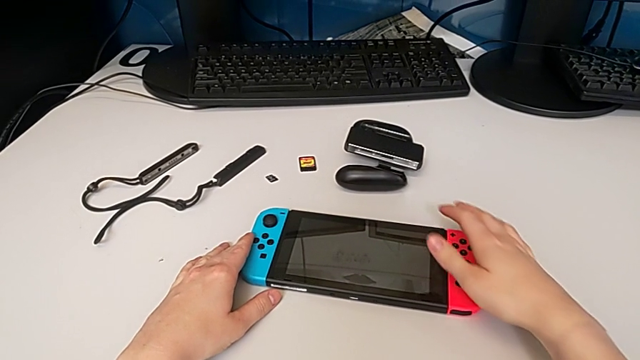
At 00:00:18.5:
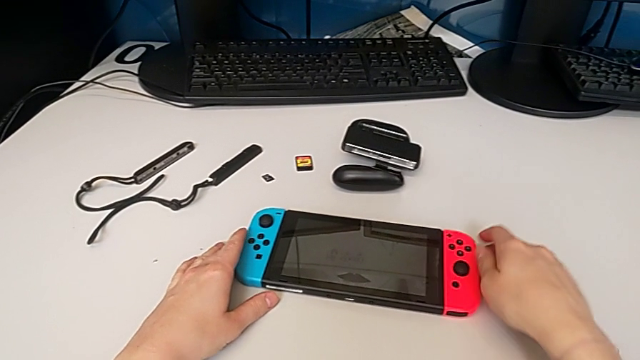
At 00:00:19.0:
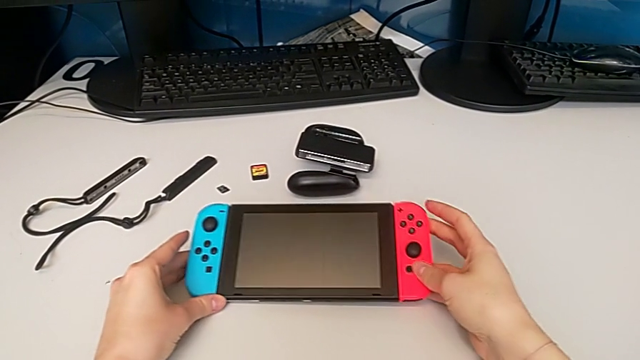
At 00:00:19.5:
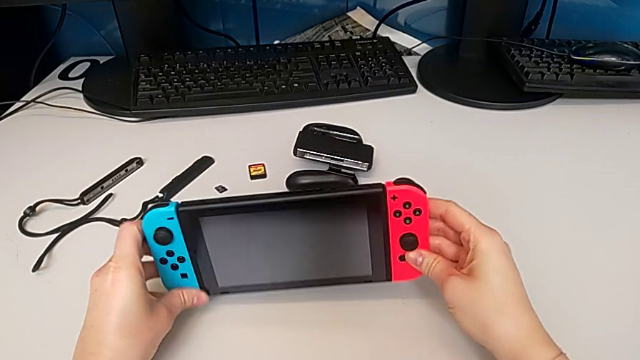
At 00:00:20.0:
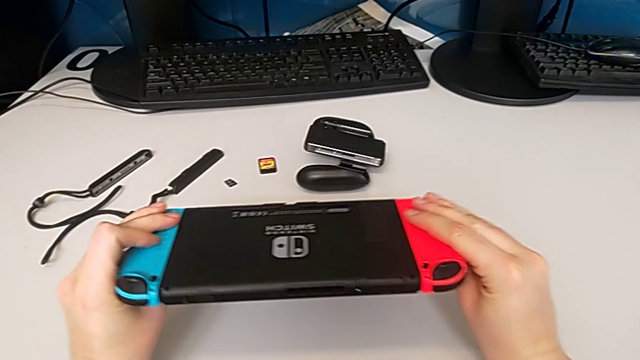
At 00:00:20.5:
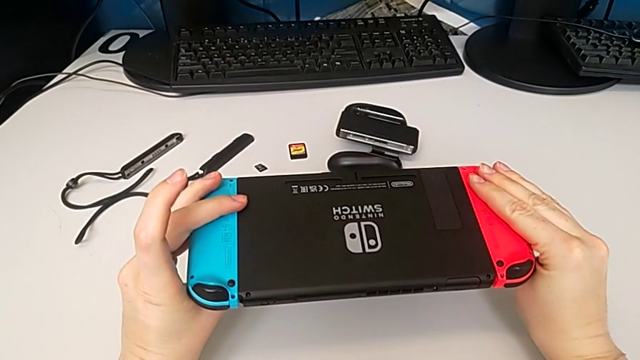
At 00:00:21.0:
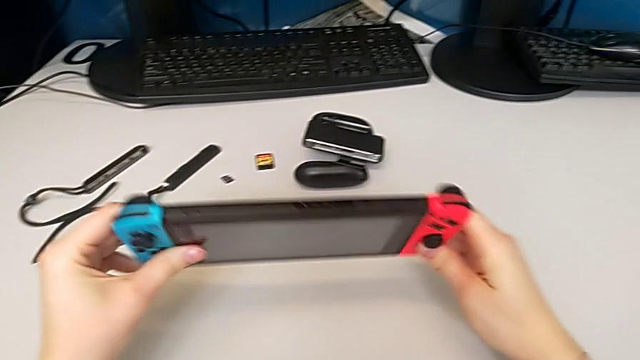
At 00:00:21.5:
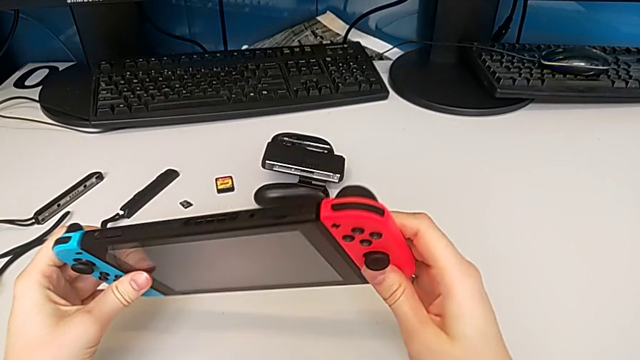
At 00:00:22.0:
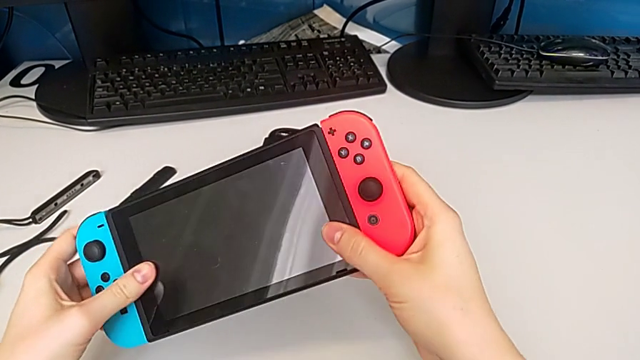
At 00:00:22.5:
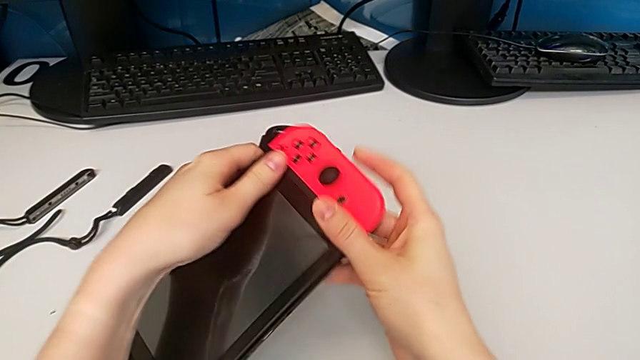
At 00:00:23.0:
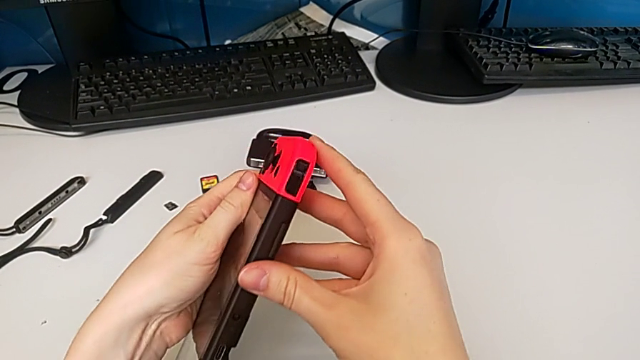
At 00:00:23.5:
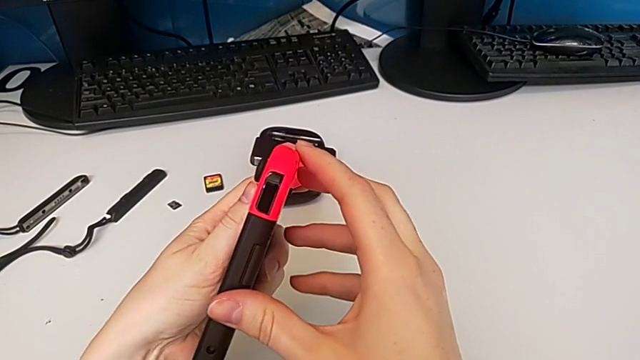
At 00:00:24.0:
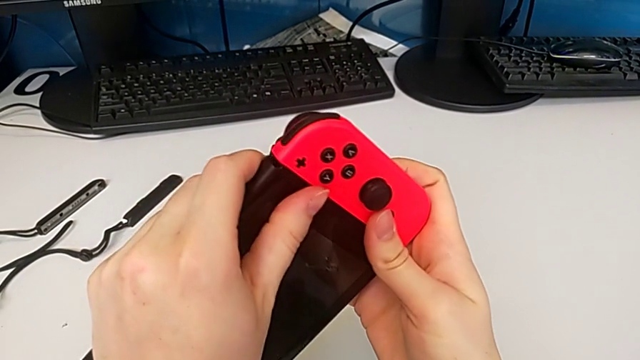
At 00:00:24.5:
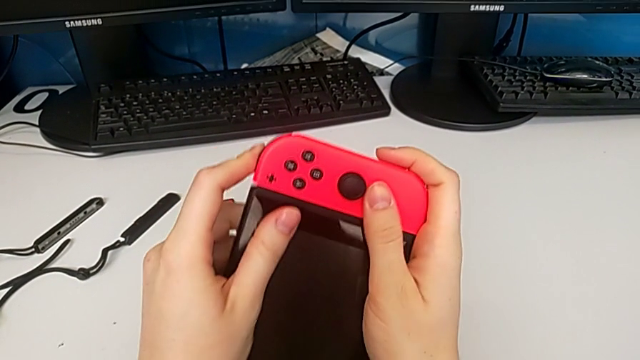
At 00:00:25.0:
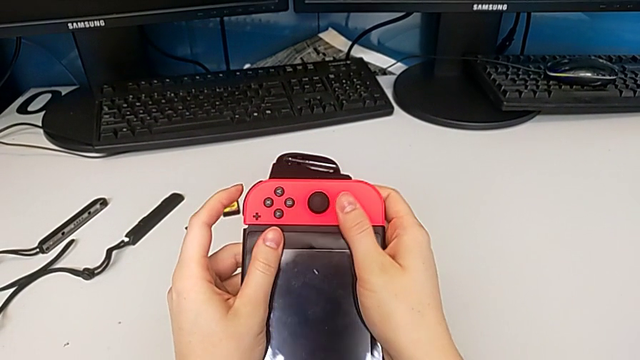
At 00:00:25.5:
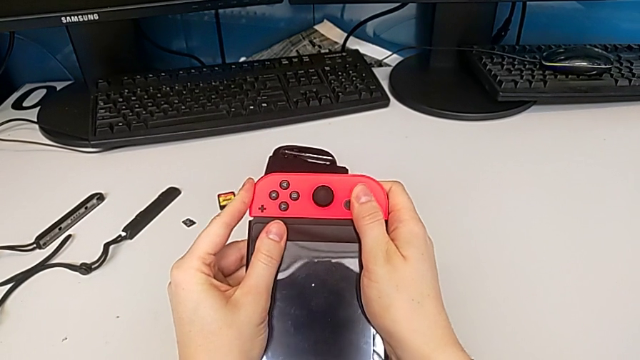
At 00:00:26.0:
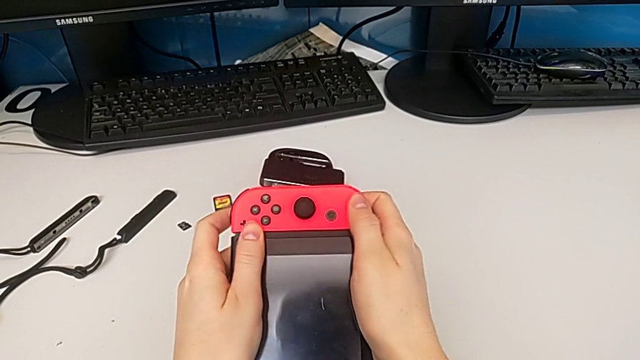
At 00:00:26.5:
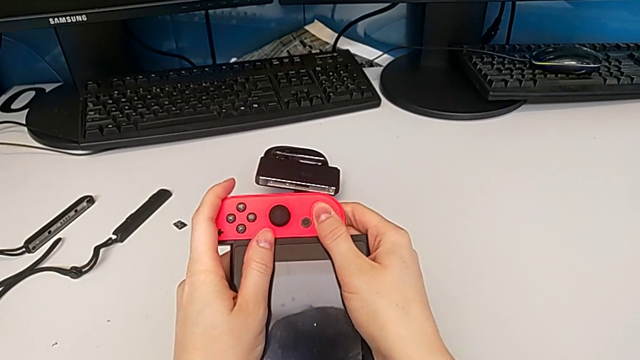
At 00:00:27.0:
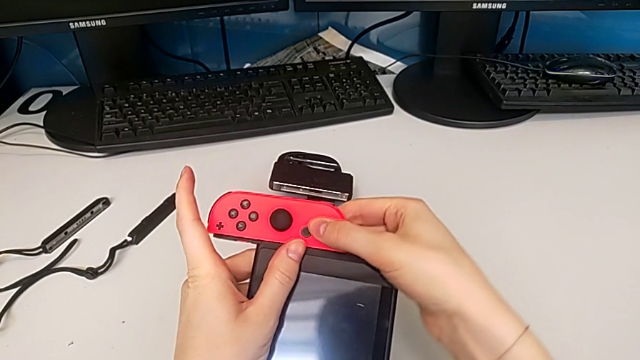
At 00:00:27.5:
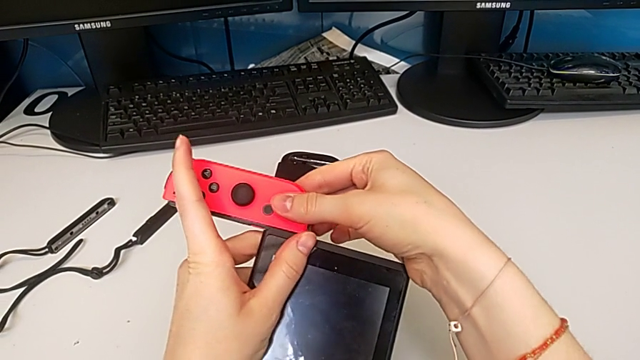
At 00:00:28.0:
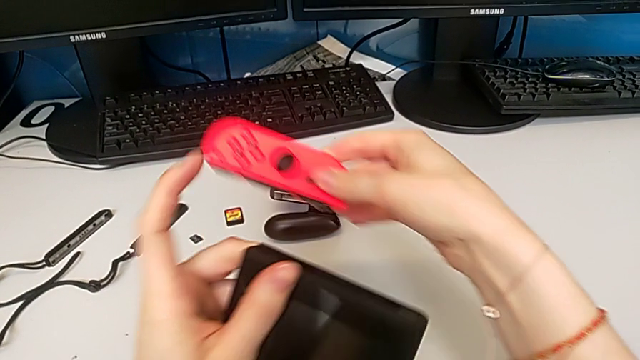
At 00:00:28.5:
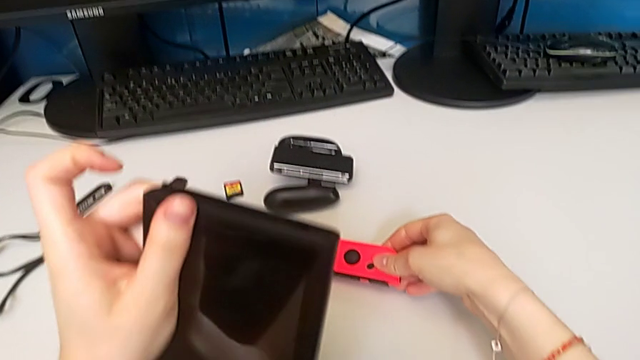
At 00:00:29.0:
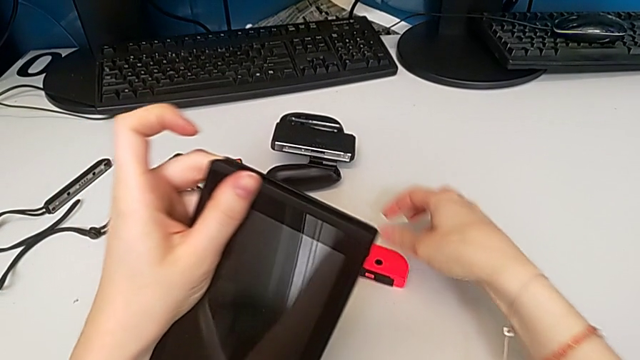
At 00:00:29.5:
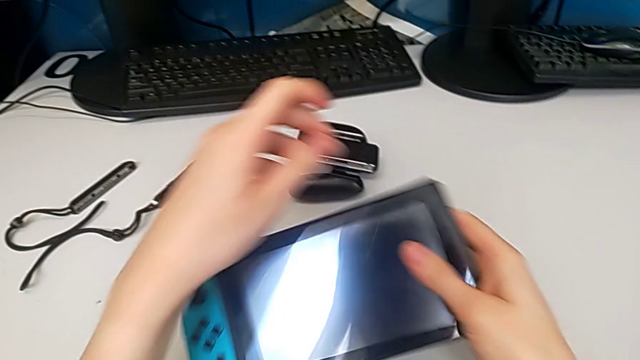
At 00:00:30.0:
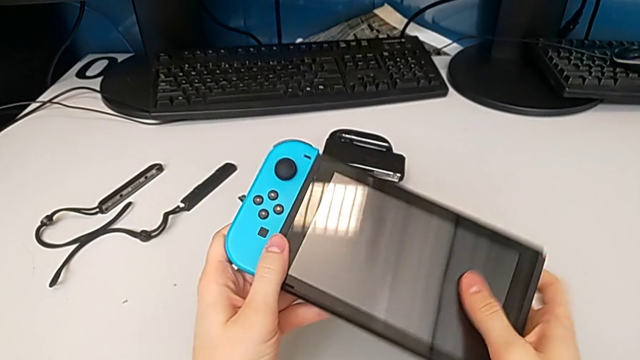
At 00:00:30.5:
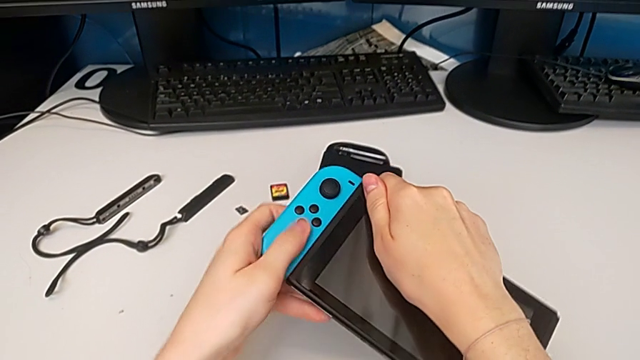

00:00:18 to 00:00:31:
The camera wearer is exchanging to the Joy-Con comfort grip mode. They lift the Nintendo Switch, inspect it, inspect the Joy-Con controller, slide the right Joy-Con controller, place it and rotate the Nintendo Switch.

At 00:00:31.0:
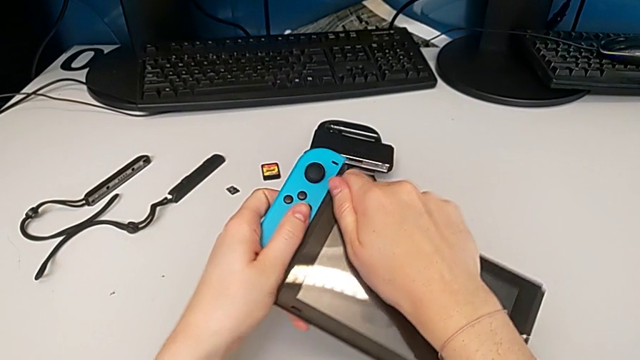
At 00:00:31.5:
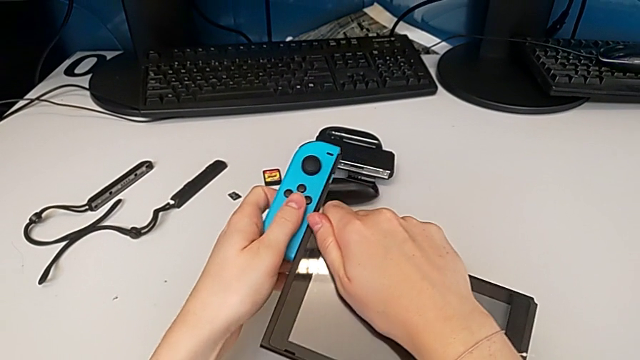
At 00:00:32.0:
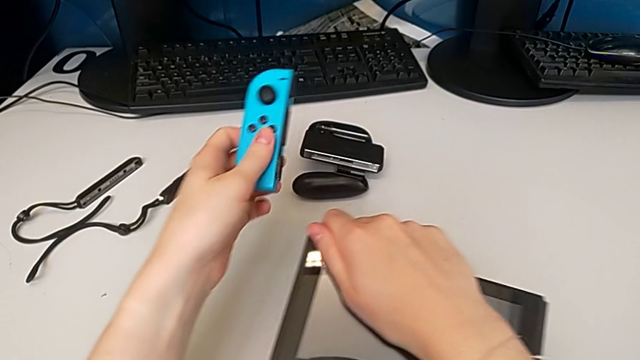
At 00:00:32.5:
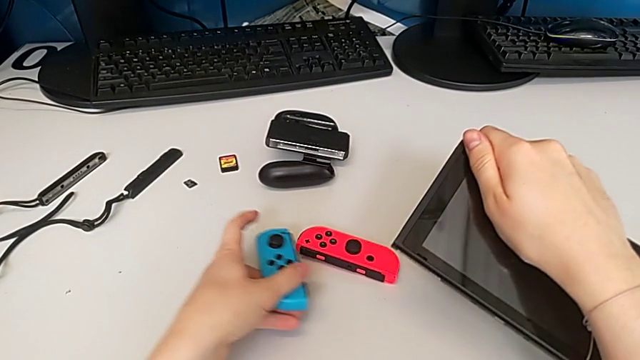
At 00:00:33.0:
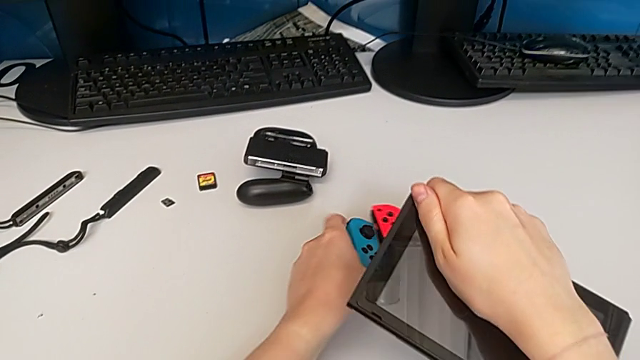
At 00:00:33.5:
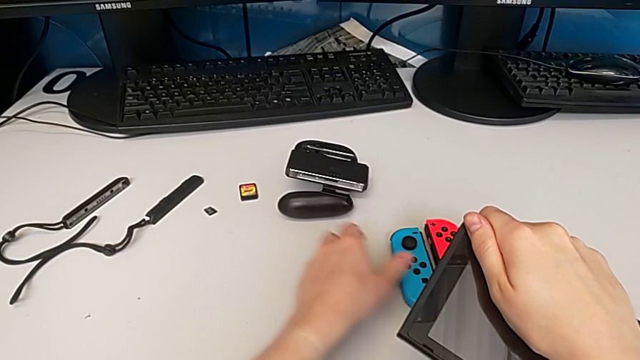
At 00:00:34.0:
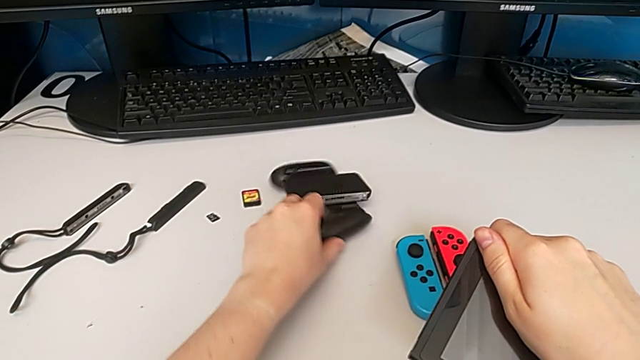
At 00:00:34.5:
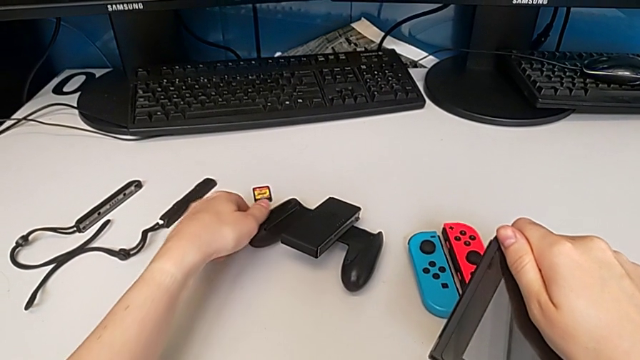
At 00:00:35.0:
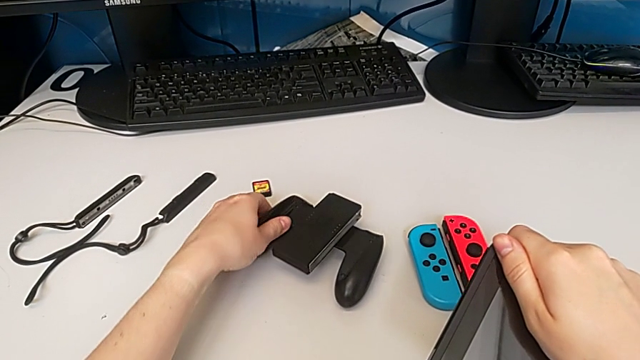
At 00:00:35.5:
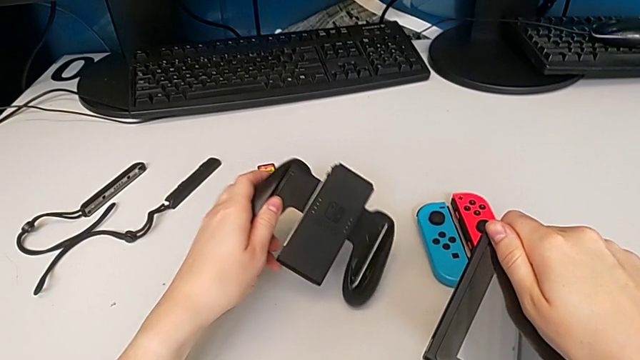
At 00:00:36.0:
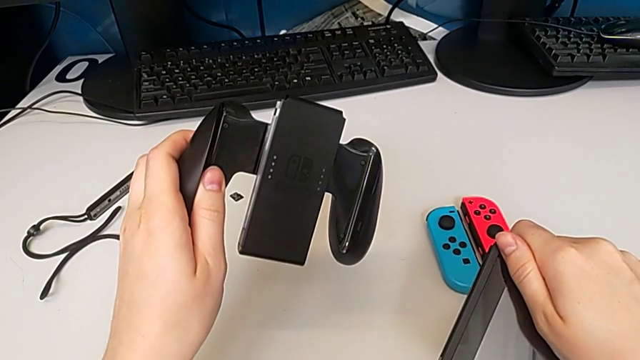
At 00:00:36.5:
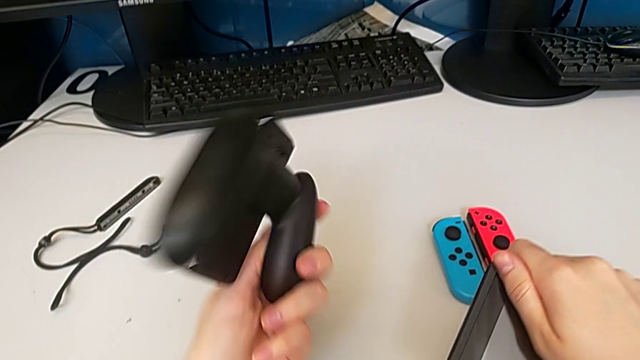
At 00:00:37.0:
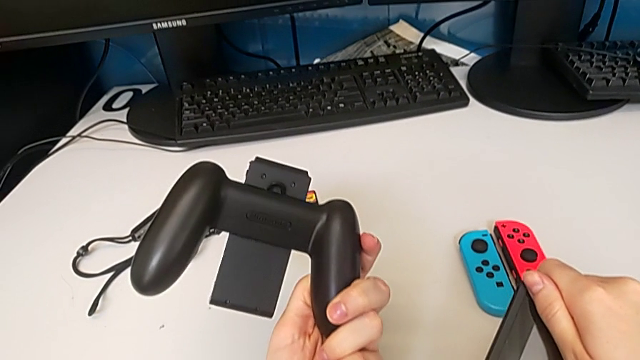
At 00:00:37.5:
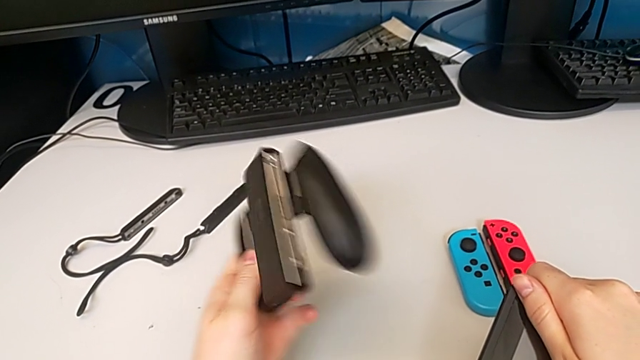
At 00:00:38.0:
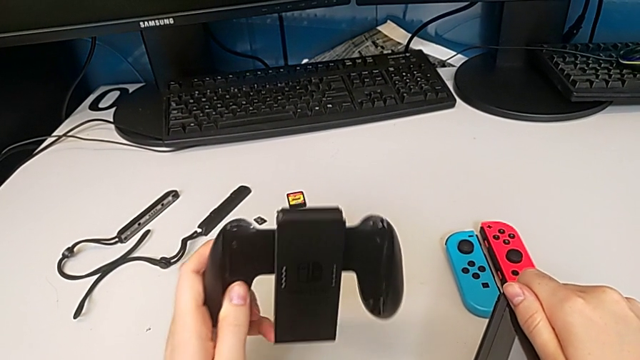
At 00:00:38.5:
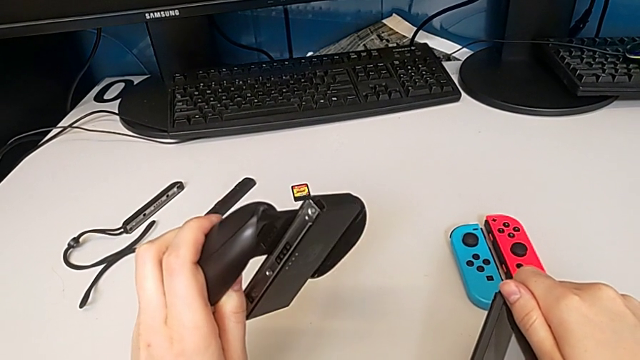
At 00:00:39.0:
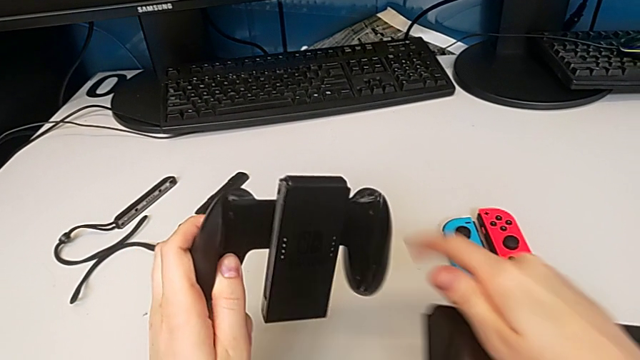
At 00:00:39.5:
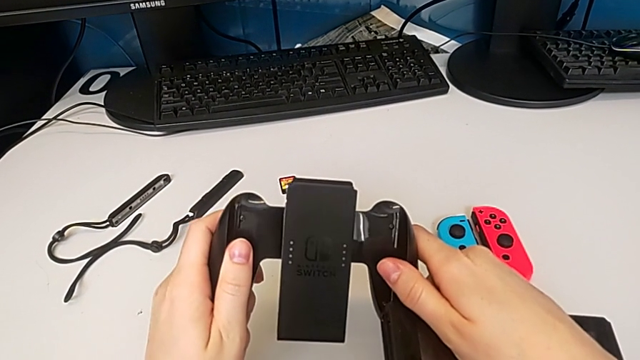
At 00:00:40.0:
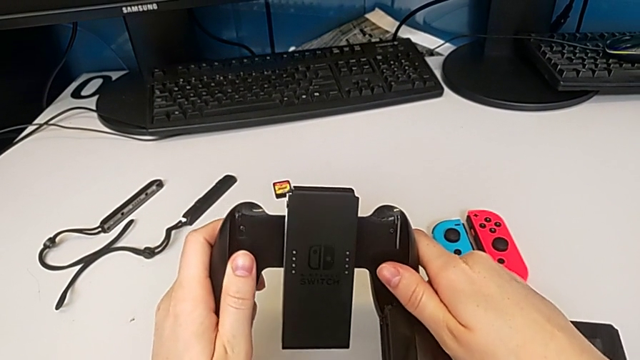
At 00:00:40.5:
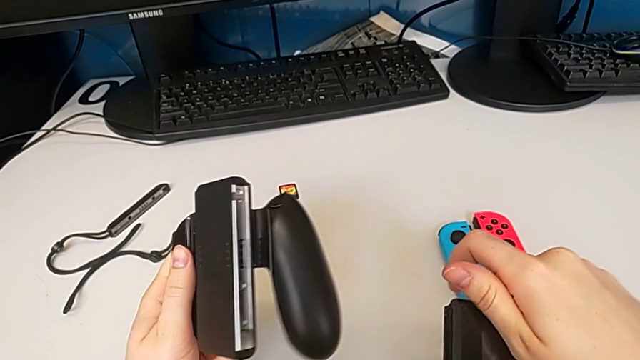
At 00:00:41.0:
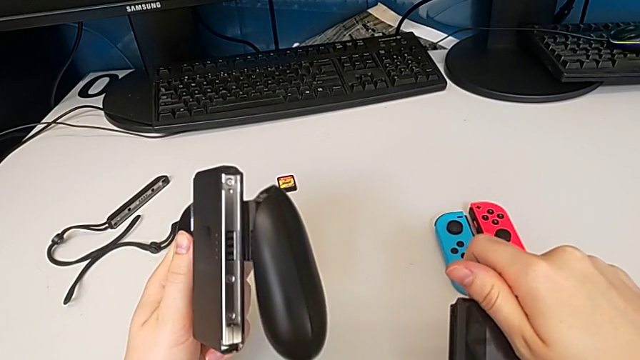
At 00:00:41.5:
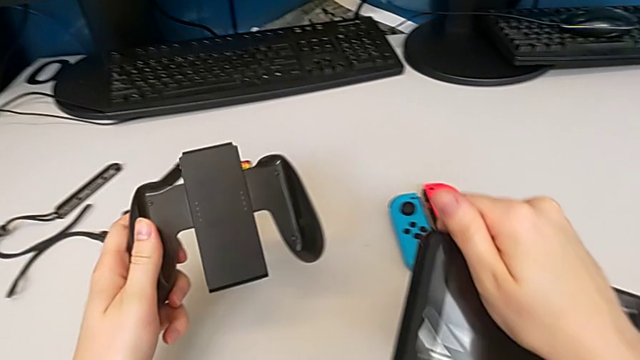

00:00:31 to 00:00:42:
The camera wearer is exchanging to the Joy-Con comfort grip mode. They slide the left Joy-Con controller, place it, grab the comfort grip and inspect it.
